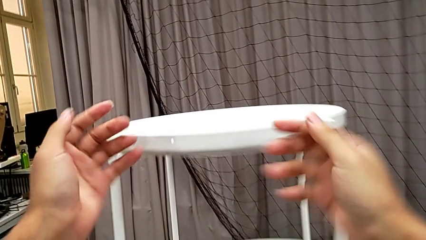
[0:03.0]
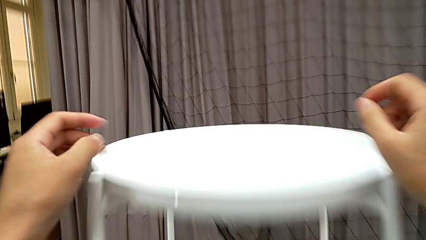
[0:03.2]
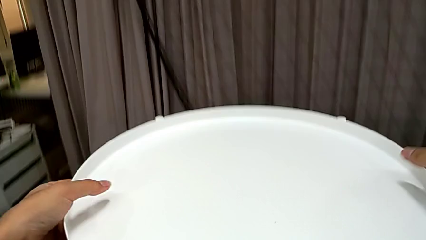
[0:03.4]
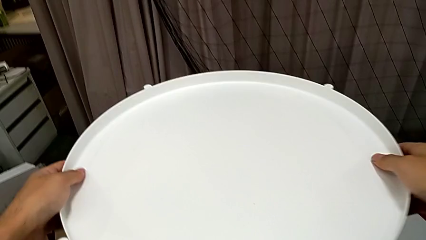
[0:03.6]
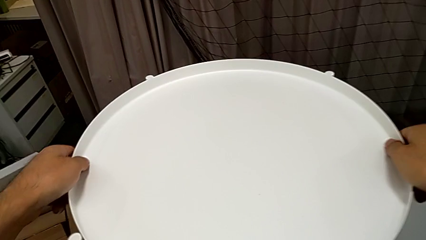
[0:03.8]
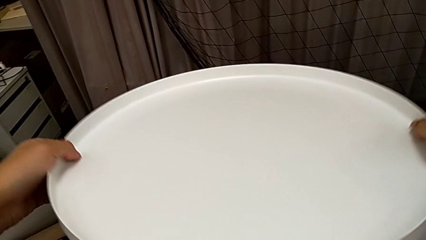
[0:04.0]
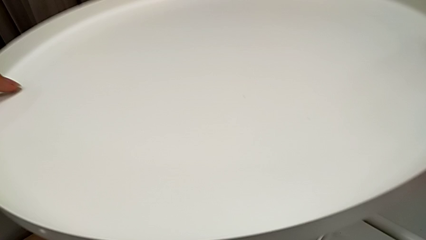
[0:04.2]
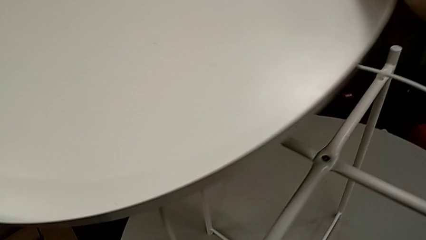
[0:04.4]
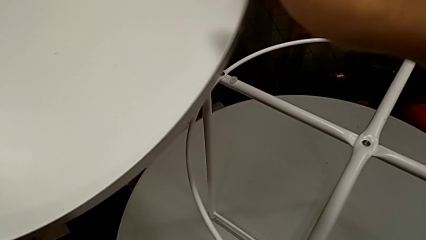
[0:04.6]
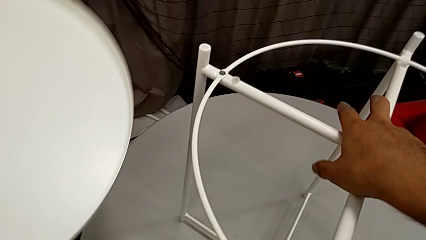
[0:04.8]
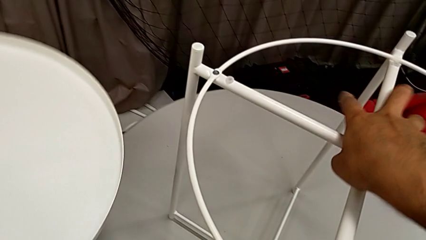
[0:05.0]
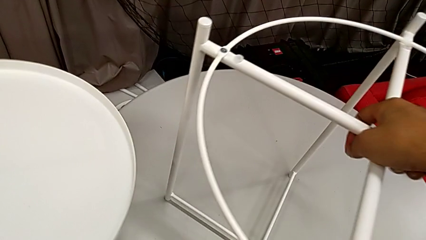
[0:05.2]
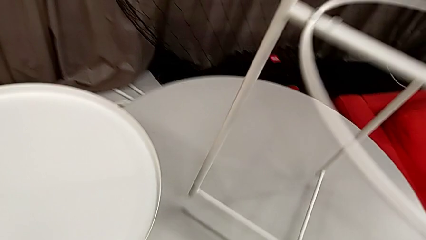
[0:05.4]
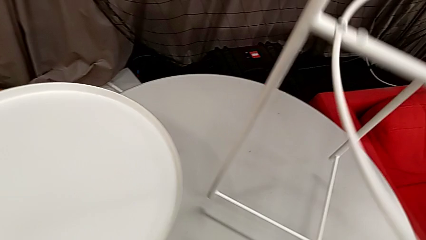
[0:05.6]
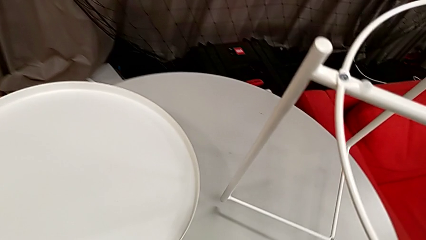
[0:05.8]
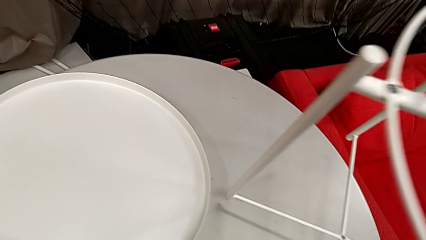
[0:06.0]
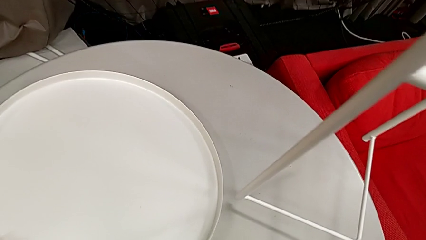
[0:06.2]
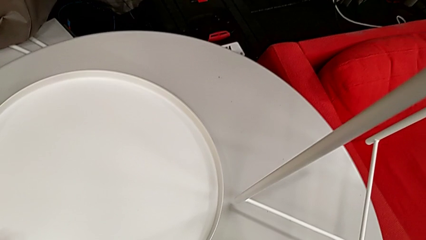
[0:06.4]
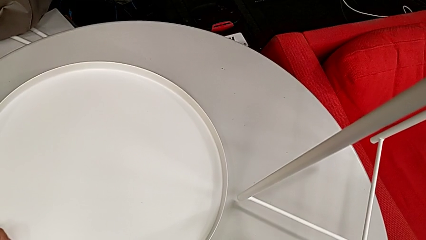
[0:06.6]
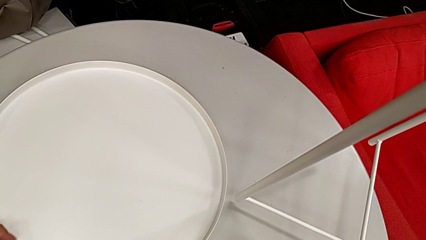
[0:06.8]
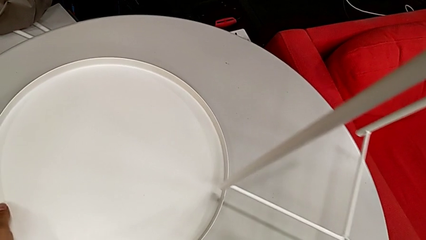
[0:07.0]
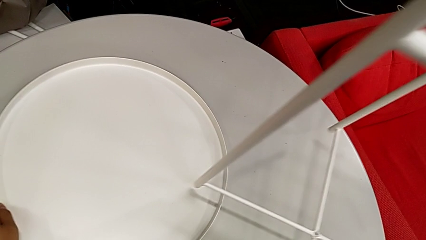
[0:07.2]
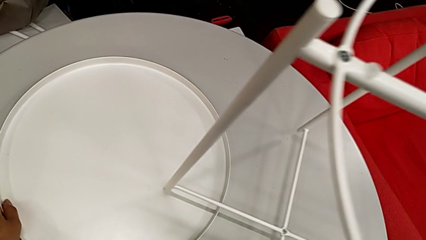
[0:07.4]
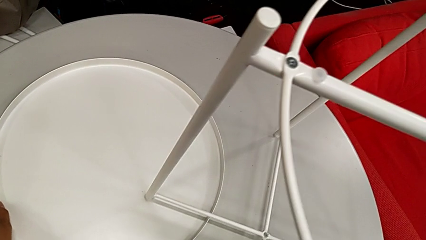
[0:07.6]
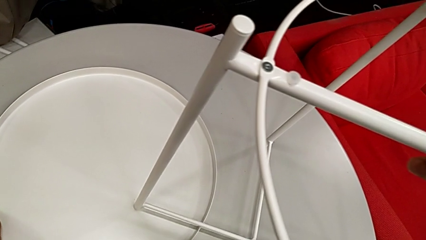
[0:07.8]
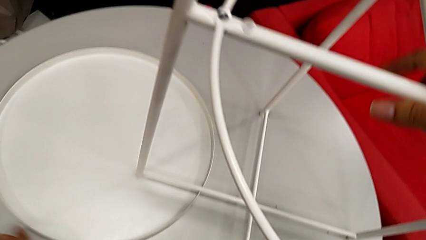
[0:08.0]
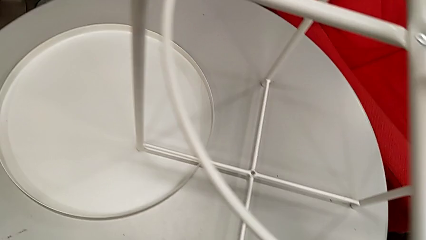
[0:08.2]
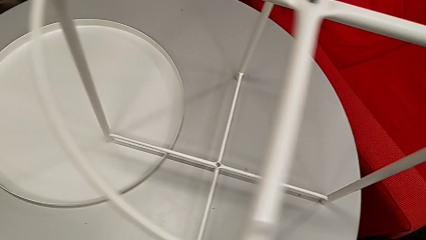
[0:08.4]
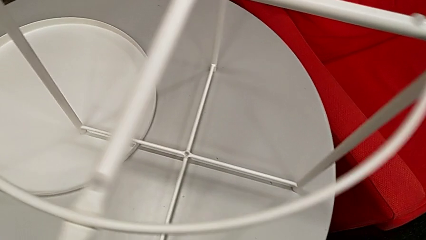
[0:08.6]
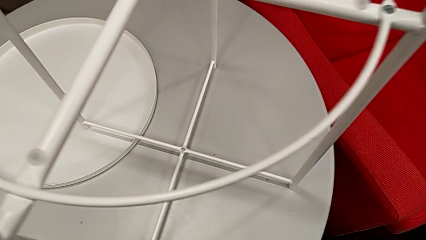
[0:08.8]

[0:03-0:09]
The camera wearer disassembles the tray of the table. They grab the tray, disassemble it and lift it. They grab the tray table with the right hand, place the tray with the left hand, lift the tray table with the right hand and place it.

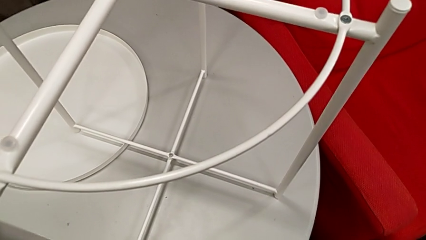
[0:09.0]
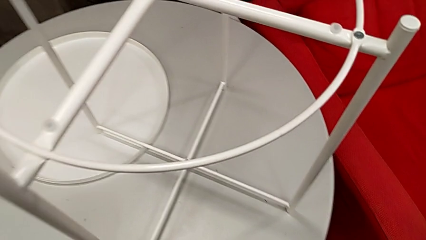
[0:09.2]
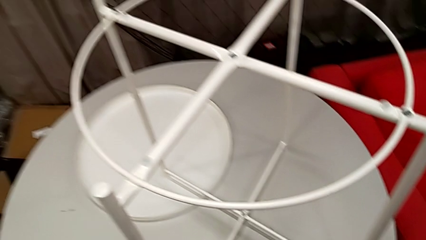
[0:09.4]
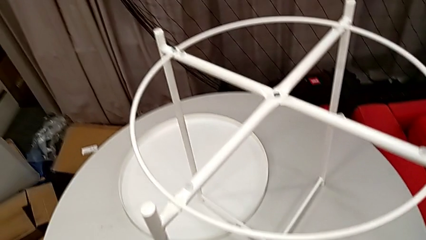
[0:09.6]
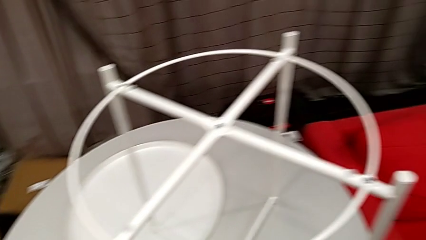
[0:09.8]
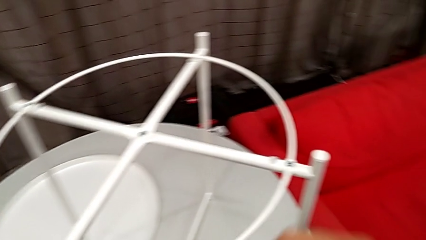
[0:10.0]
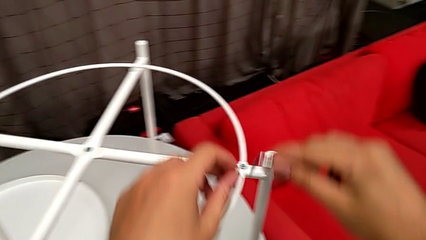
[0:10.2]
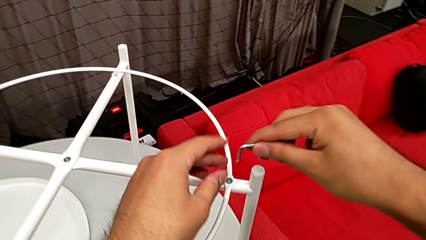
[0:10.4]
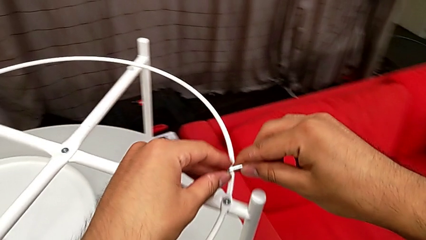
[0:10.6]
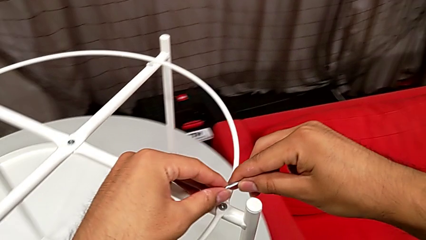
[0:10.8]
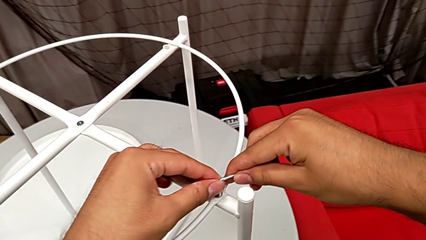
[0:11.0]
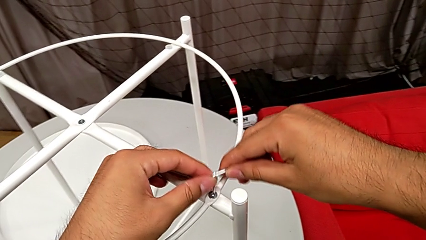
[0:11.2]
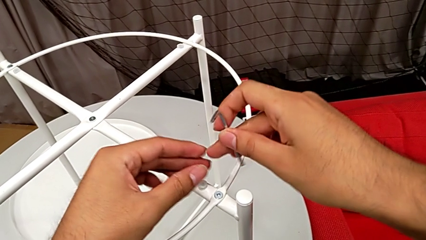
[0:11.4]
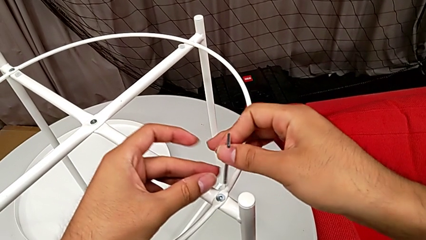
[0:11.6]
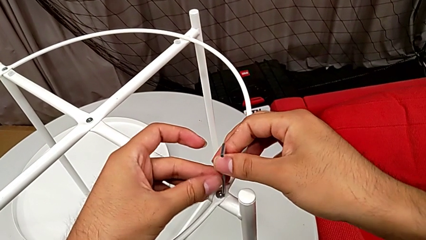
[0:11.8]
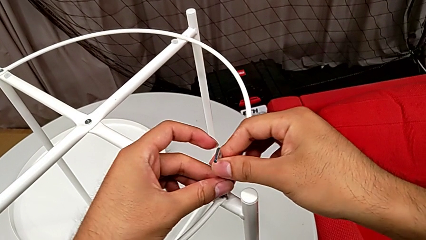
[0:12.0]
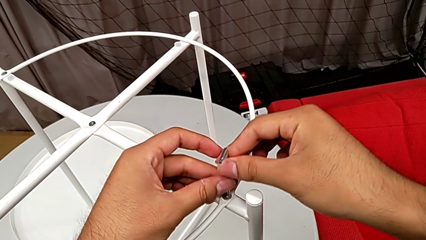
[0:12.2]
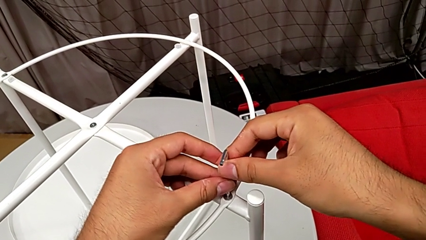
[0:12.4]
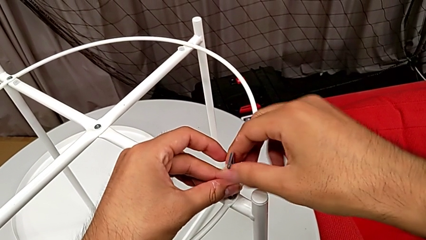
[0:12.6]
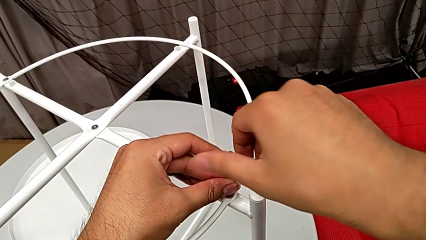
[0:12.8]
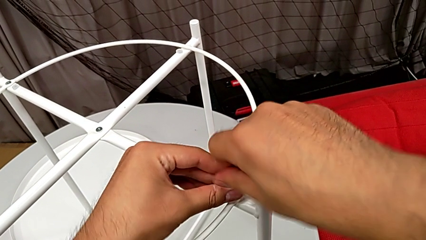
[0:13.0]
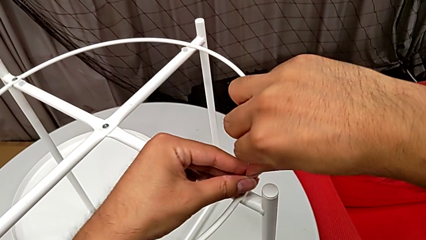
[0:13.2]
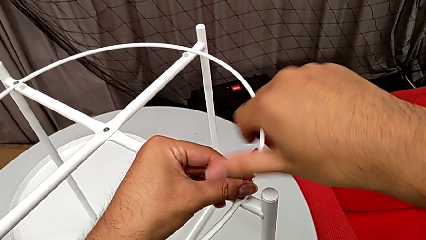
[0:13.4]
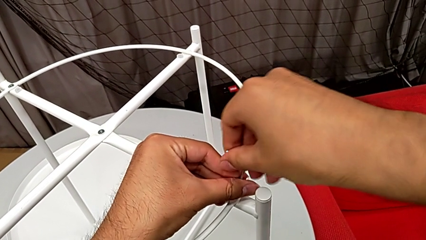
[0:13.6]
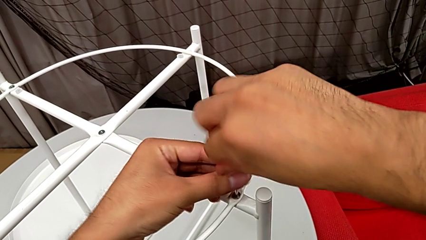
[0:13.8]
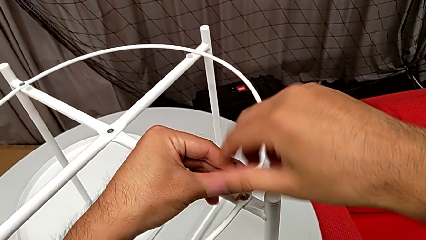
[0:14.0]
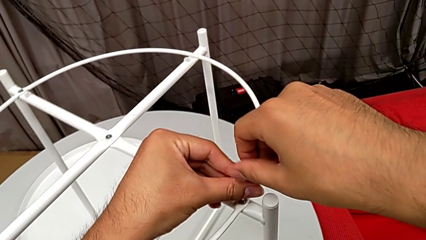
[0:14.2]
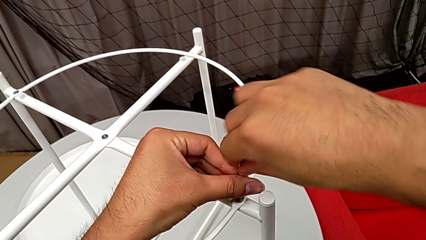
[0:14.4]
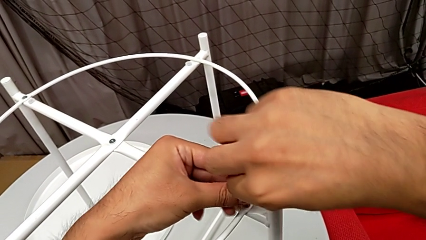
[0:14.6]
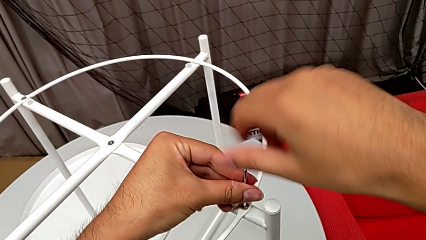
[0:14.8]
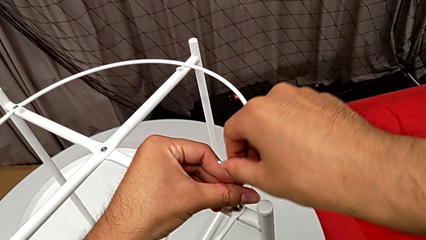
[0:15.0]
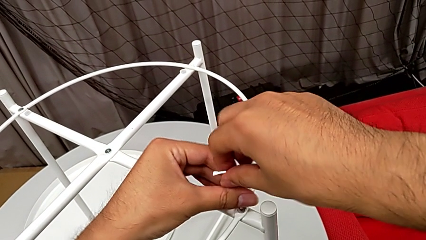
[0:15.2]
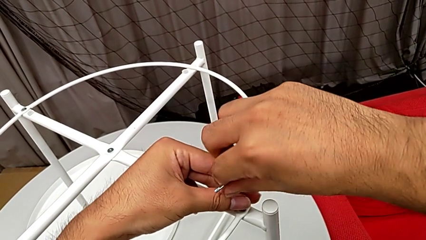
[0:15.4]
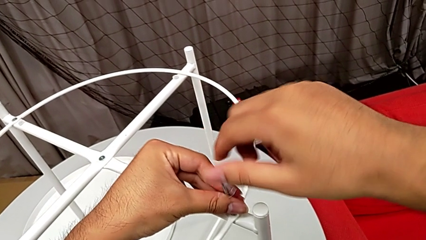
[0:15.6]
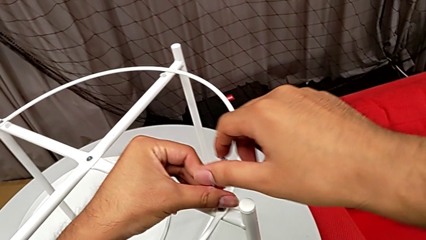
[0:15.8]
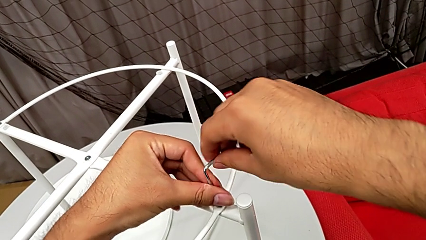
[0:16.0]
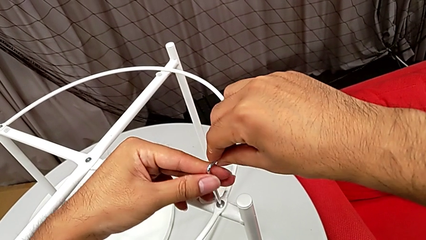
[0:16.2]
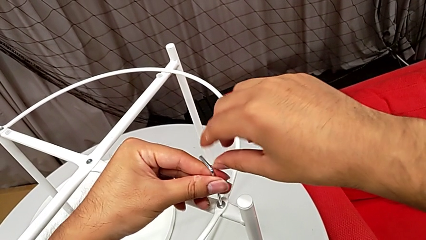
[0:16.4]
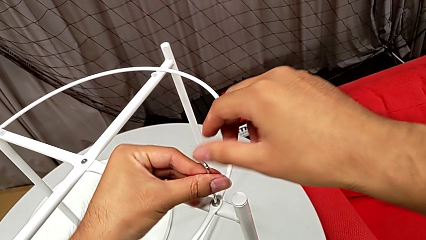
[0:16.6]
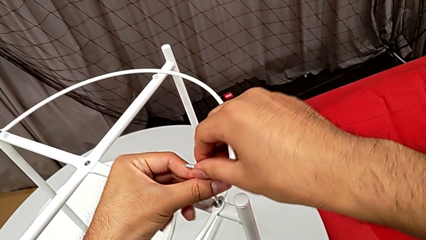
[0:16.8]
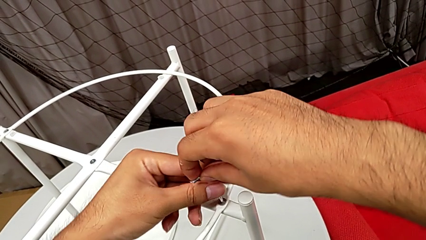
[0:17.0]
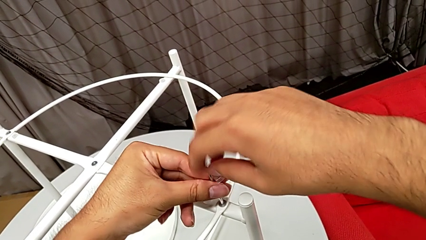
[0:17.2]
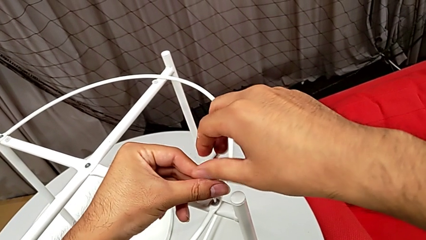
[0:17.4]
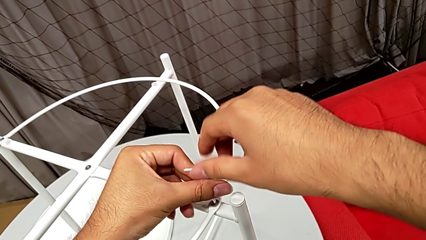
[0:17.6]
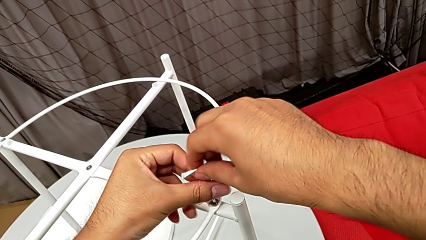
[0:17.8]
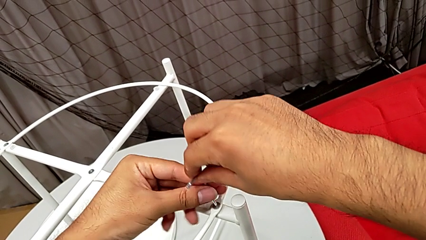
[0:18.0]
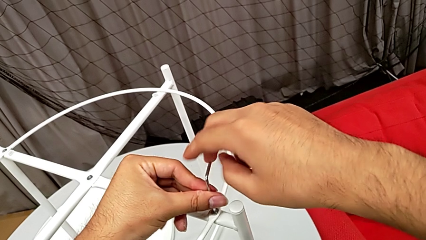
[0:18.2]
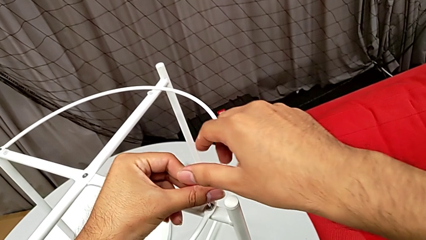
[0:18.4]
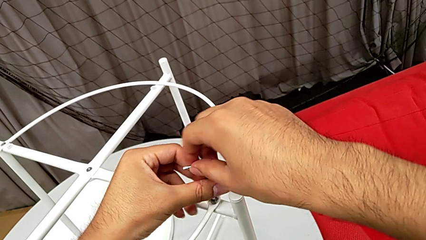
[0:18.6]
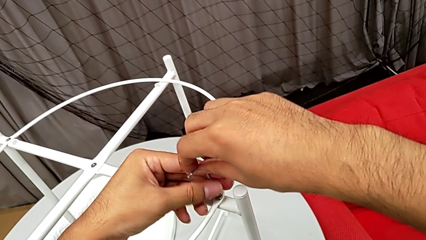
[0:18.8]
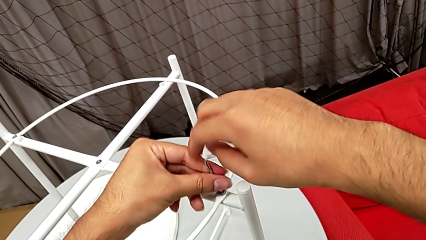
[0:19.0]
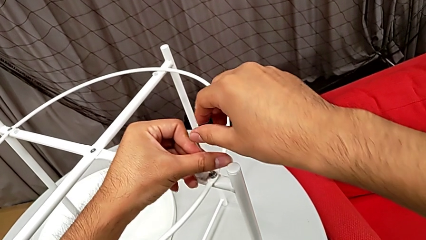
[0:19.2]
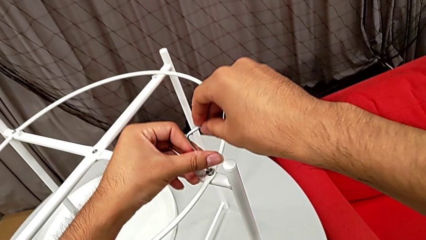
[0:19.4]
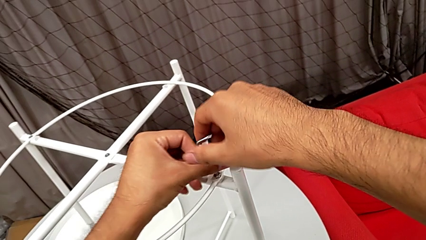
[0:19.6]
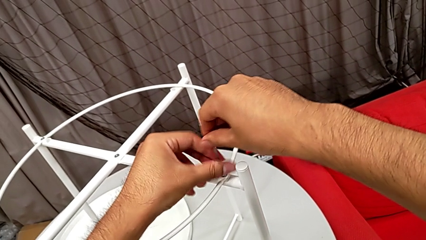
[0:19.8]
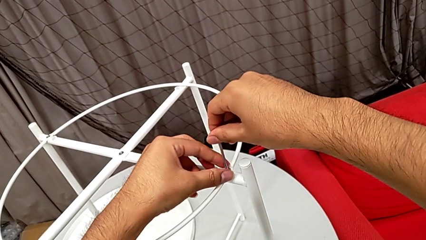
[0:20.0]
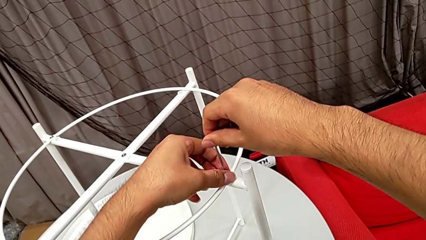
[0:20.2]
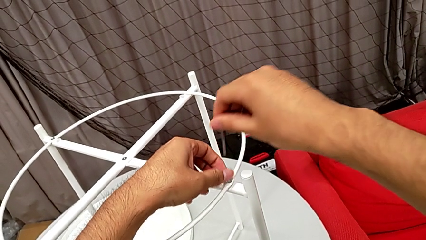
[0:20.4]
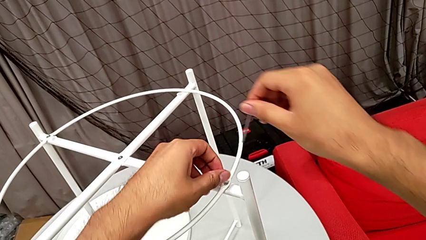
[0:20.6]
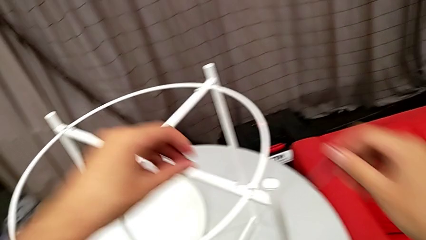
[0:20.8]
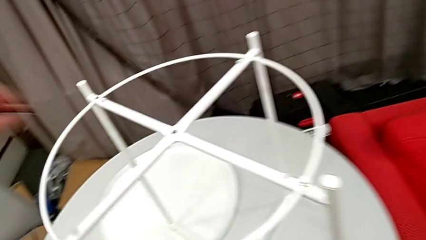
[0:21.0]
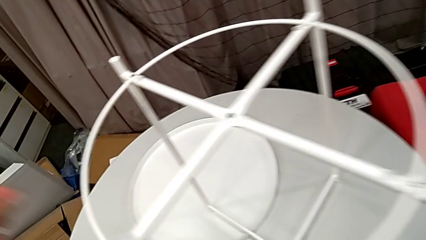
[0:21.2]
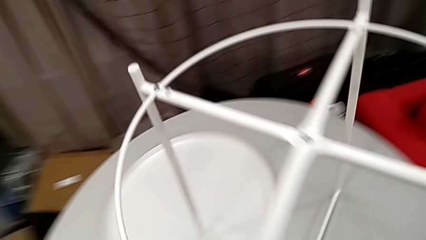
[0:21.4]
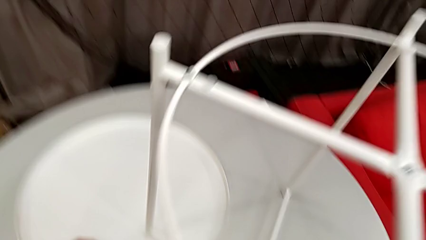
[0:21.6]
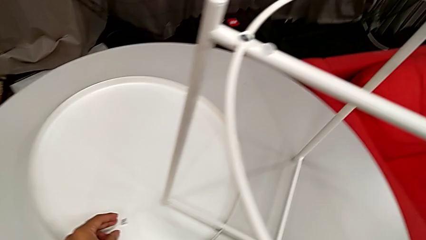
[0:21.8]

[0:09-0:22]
The camera wearer is disassembling the circle of the table. They rotate the Allen wrench, insert it and unscrew the hex socket head. They withdraw the Allen wrench with the right hand, disassemble the hex socket head with the left hand and place it.
